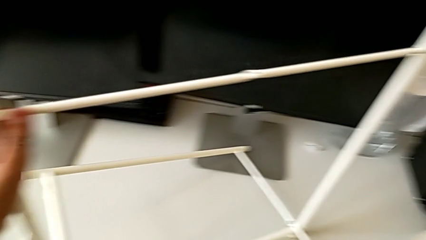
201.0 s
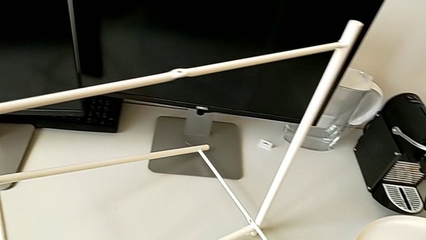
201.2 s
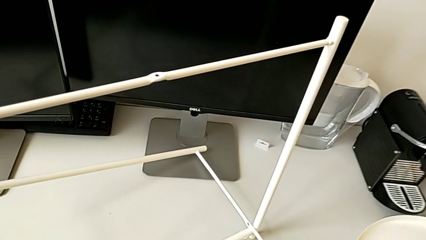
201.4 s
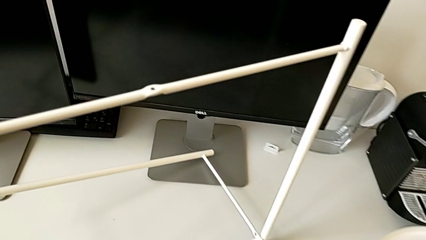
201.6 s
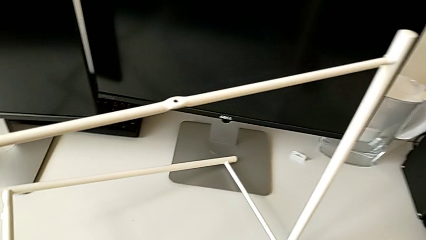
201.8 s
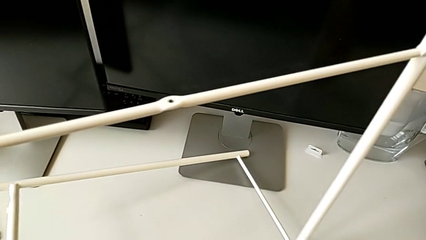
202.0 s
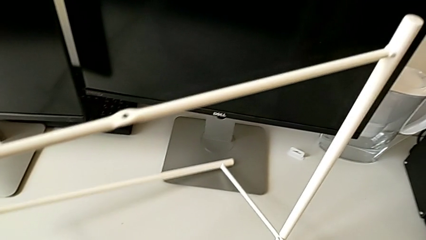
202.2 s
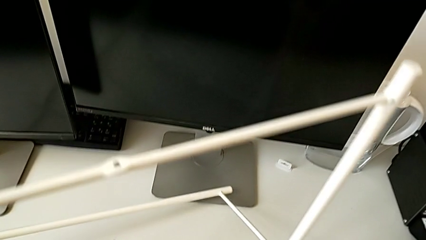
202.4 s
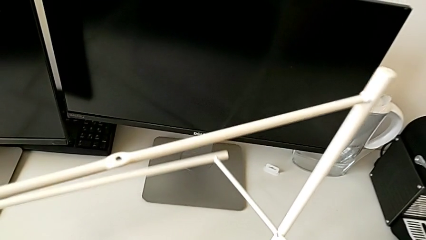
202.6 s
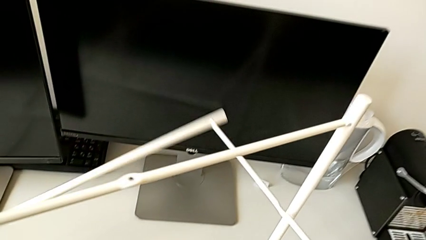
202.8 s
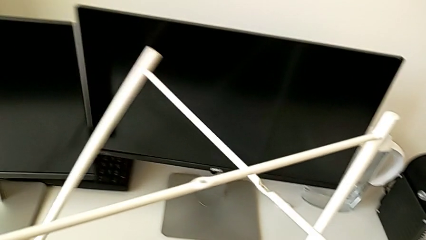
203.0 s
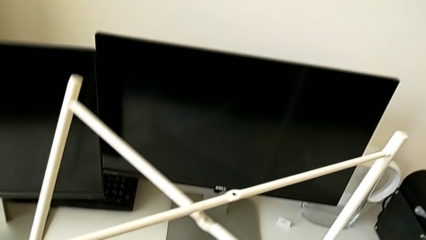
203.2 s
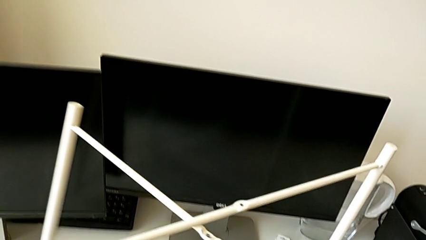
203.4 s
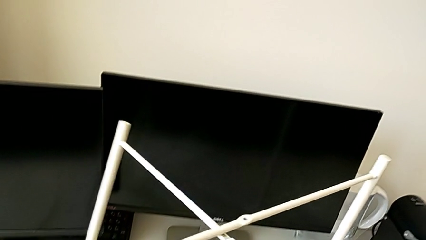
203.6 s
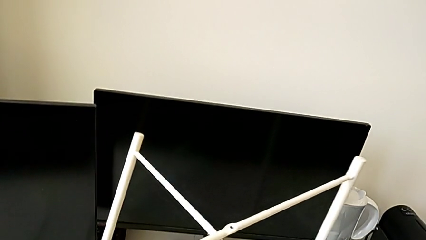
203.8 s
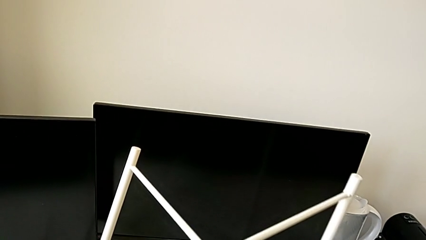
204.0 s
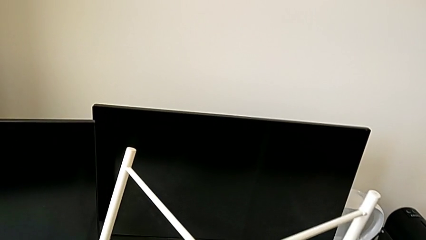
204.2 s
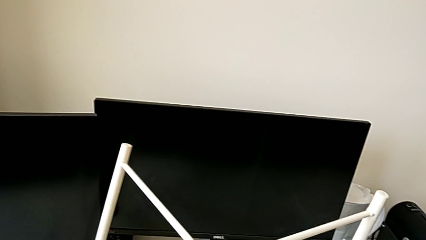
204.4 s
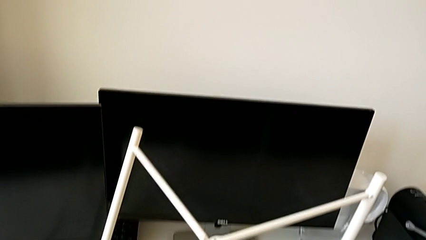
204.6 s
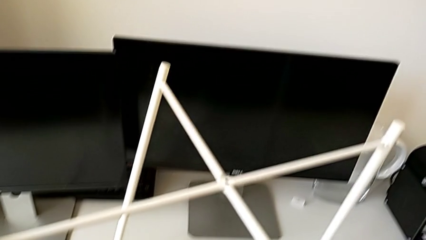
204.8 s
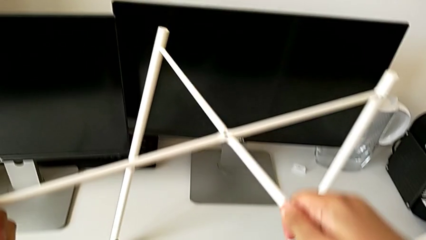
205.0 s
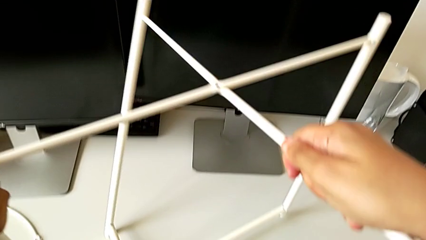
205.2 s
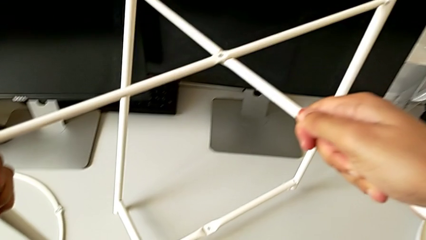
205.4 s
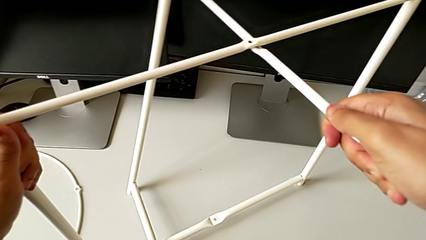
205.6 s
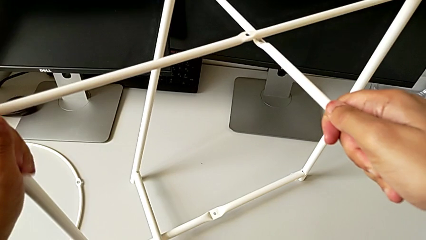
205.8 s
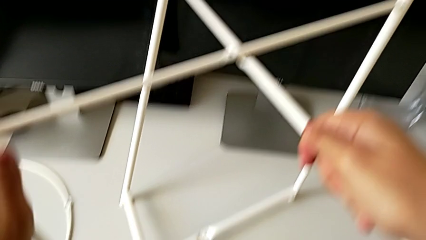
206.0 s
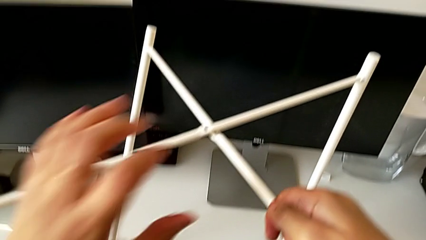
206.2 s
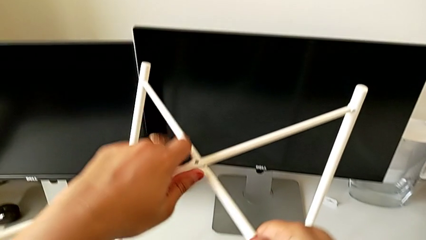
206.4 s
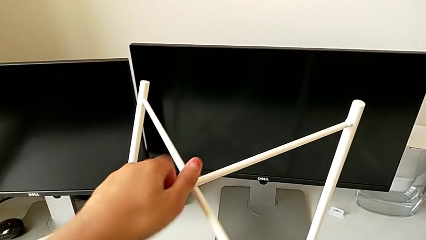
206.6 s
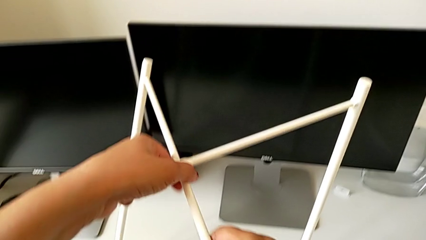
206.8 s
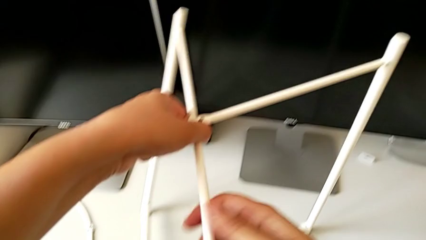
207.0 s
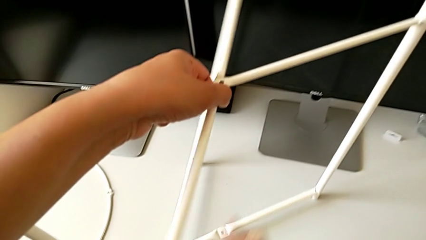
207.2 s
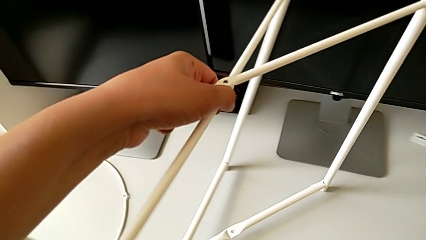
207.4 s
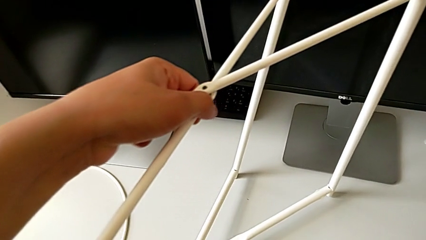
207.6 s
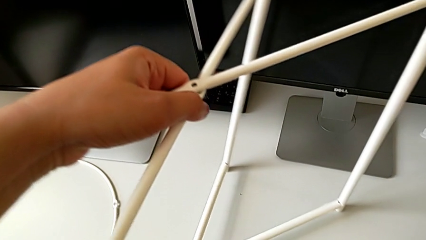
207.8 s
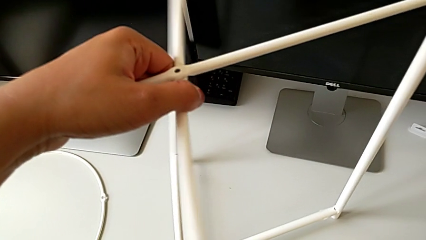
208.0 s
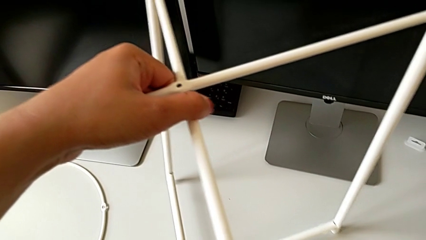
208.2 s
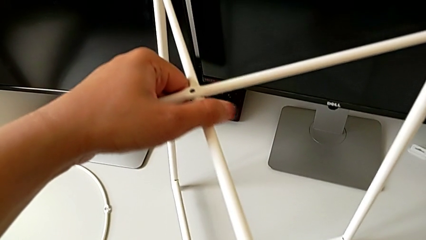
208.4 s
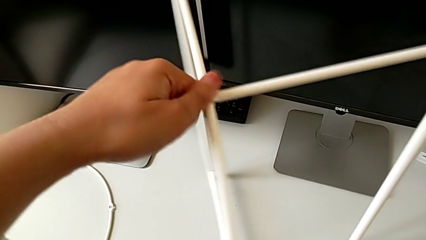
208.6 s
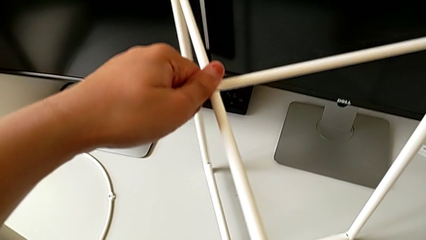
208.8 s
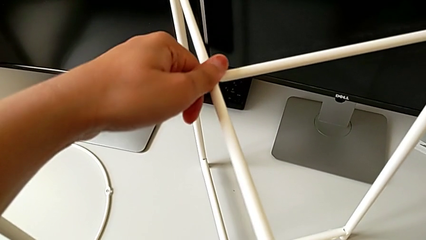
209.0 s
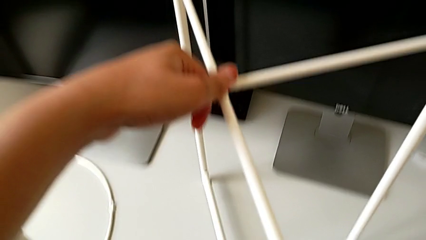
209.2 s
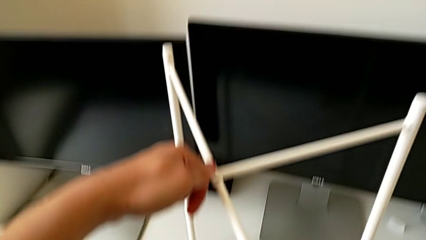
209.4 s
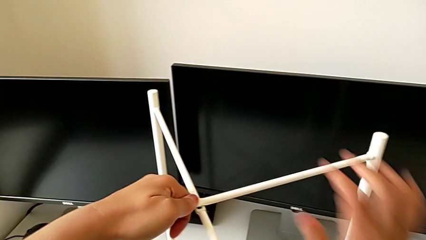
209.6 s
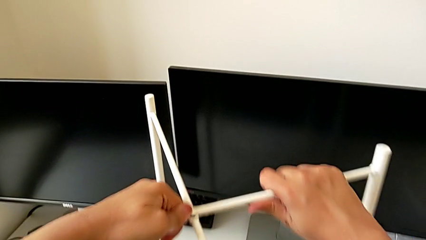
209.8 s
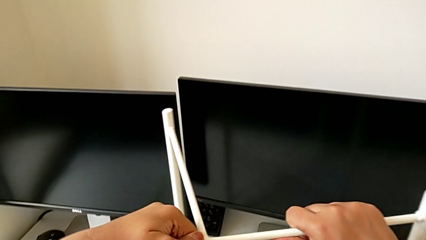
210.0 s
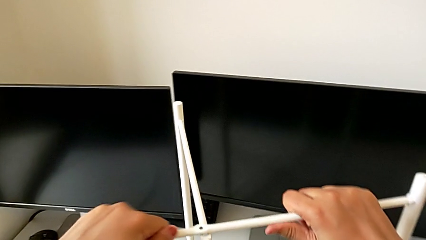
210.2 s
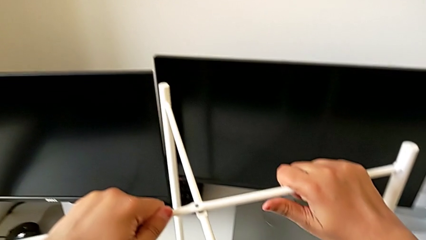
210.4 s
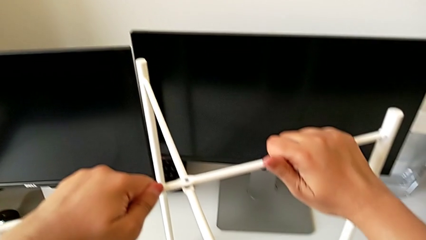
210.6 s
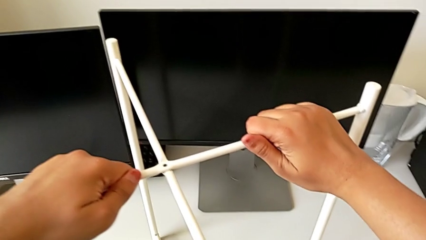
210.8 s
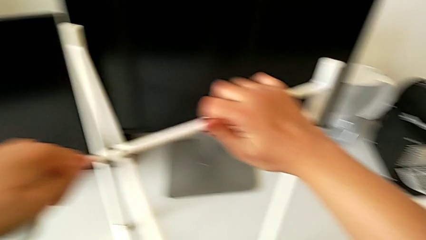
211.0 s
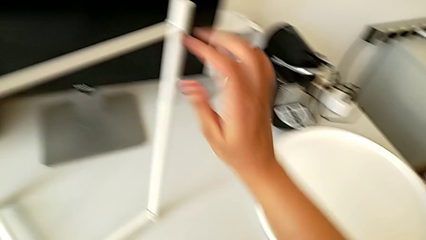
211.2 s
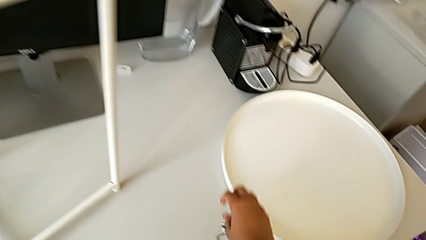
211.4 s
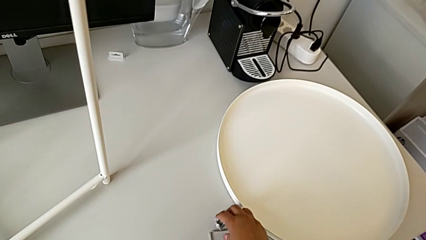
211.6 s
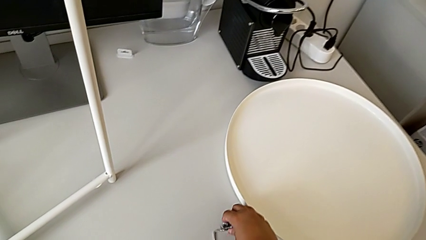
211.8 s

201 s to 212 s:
The camera wearer is assembling the legs. They rotate the leg, place it, align it twice and hold it.

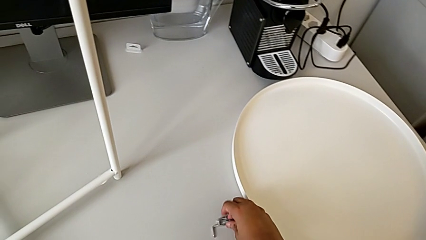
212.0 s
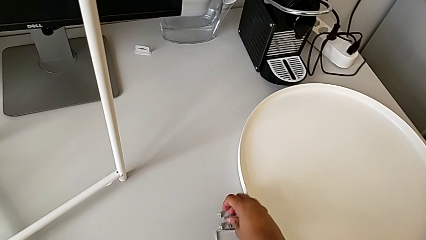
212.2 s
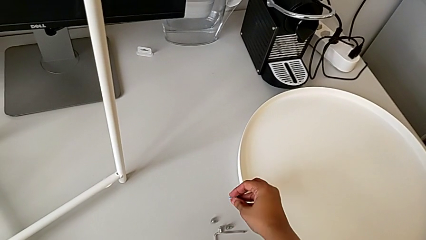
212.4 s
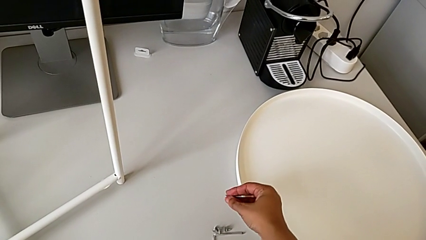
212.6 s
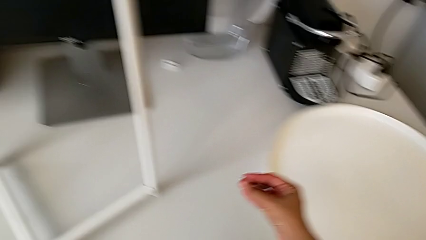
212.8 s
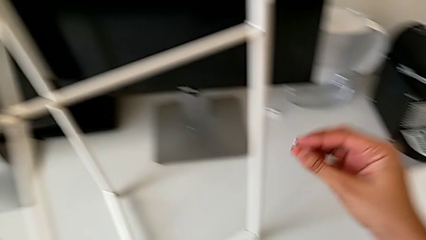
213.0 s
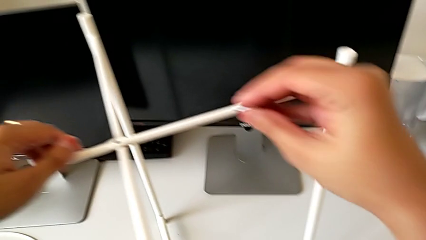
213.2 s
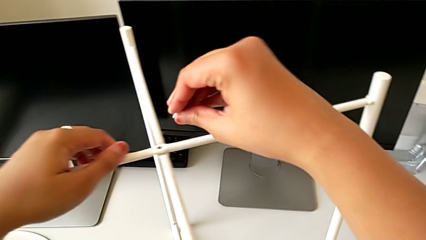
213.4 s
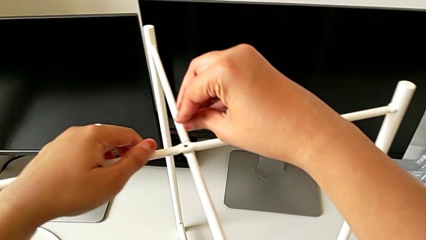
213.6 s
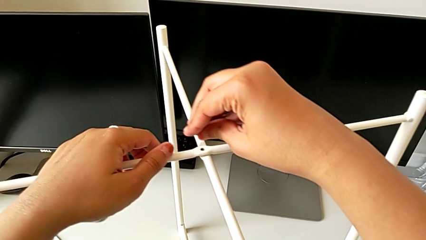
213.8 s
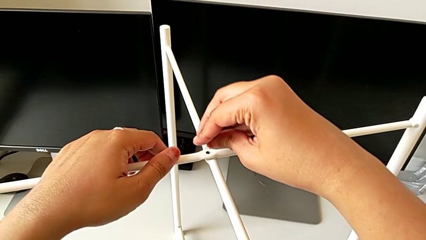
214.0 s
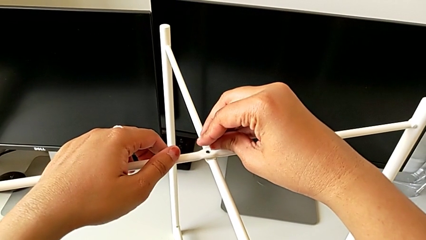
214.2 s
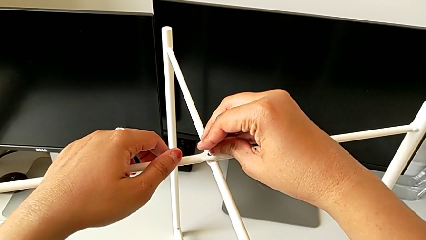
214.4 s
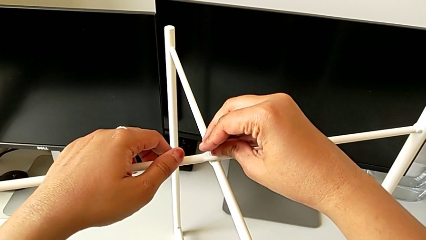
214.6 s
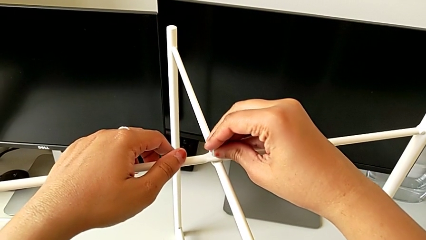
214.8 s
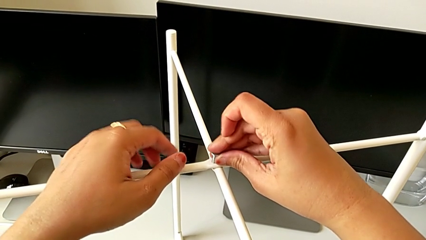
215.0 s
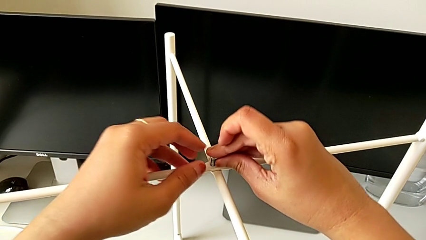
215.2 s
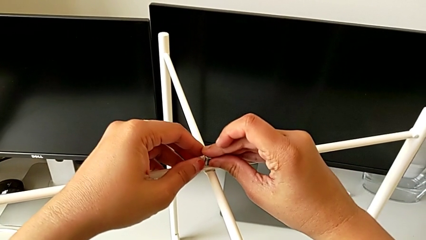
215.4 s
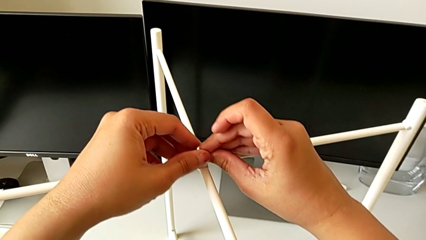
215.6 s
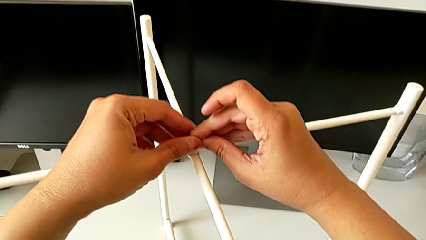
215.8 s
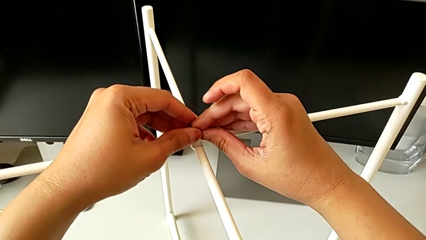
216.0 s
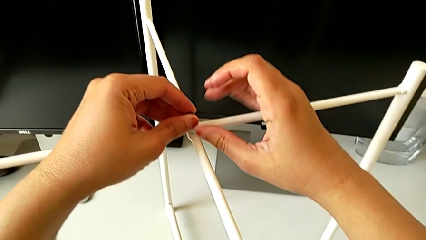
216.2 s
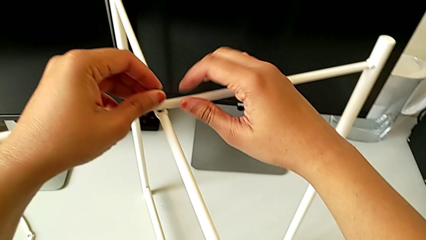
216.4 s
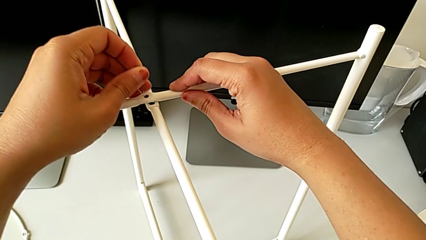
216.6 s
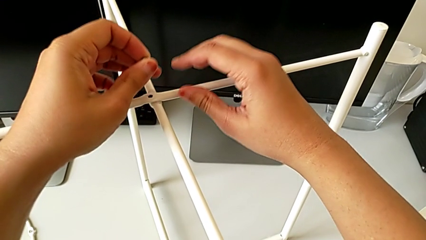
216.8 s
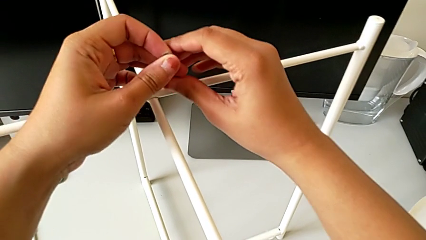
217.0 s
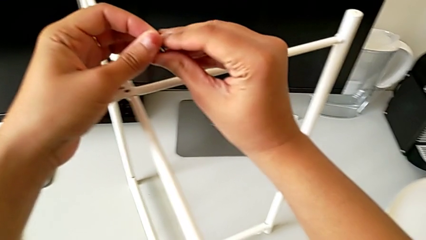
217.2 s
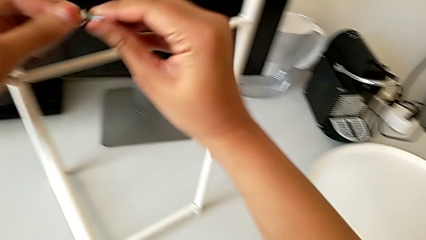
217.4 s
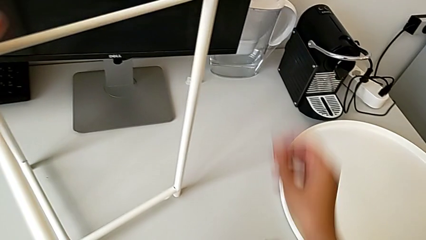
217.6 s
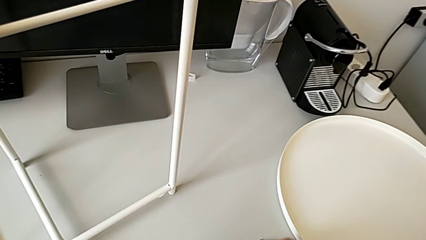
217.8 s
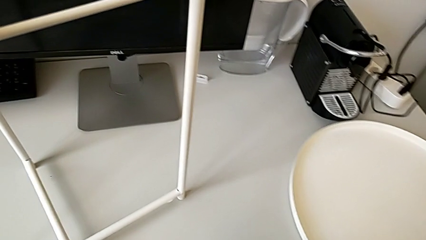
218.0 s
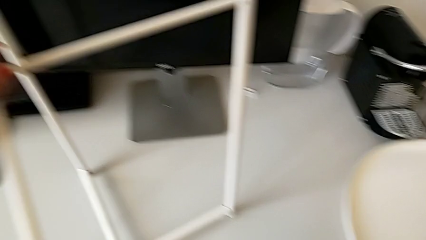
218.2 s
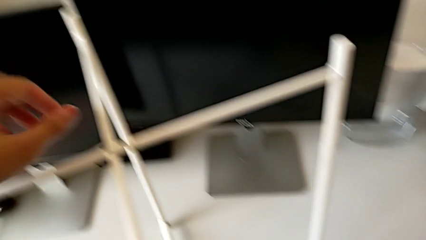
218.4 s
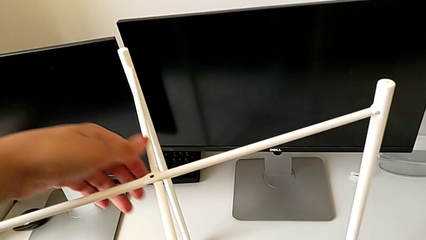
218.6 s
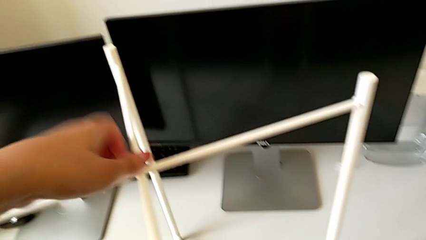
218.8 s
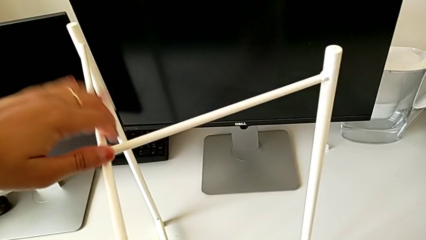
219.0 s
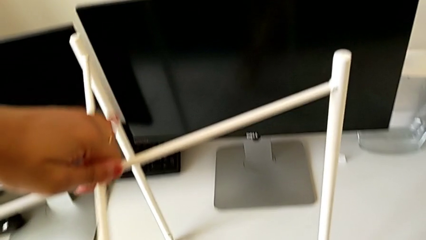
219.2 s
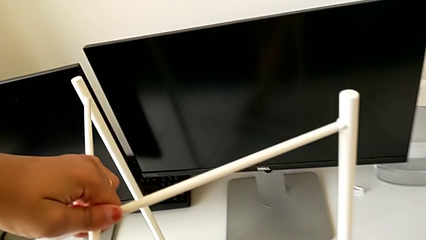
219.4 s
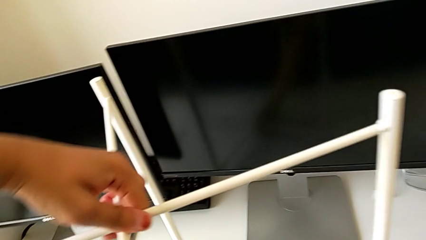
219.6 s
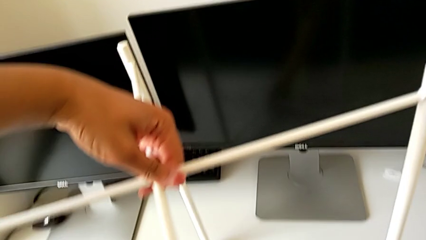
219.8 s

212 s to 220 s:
The camera wearer is assembling the top screw into the legs. They wrongly grab and insert the hex socket head, withdraw it, grab it, place it and grab the leg.
